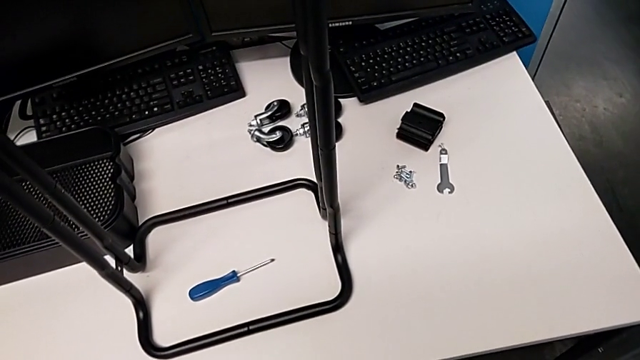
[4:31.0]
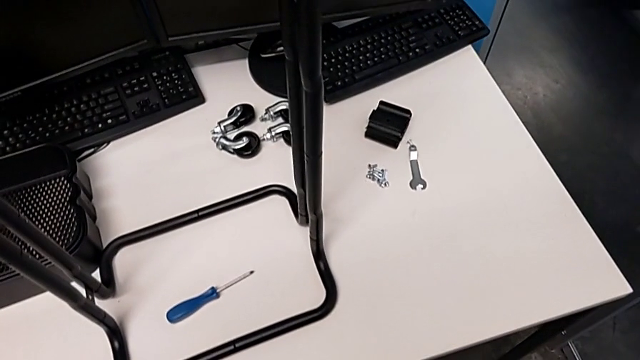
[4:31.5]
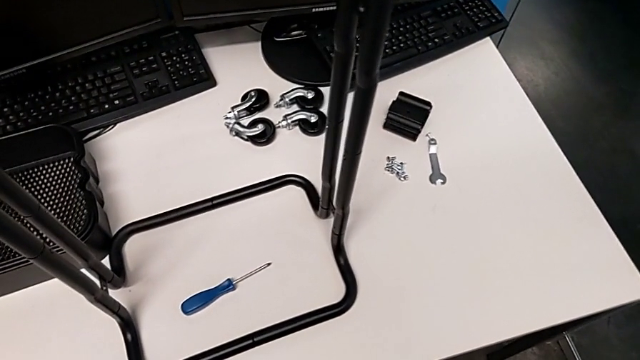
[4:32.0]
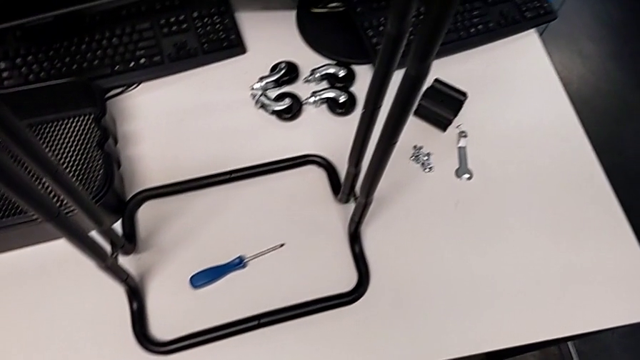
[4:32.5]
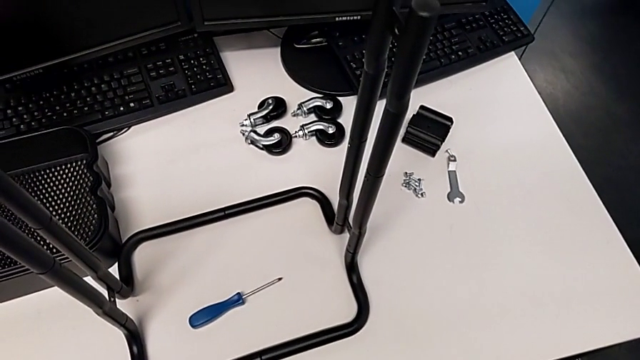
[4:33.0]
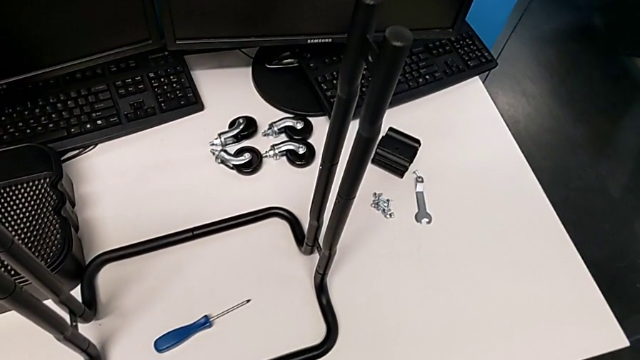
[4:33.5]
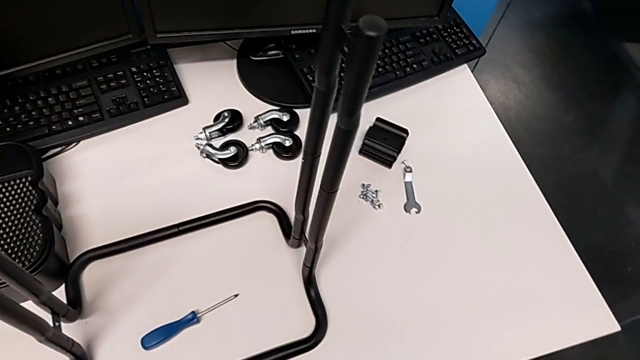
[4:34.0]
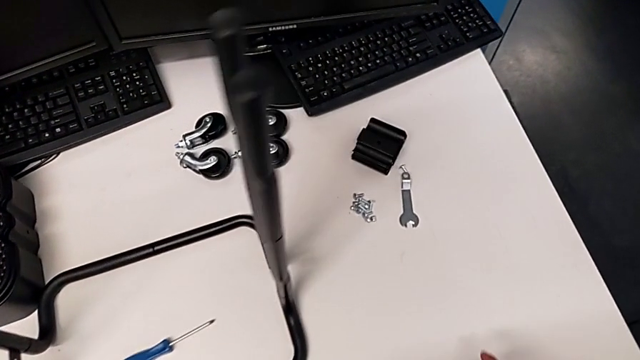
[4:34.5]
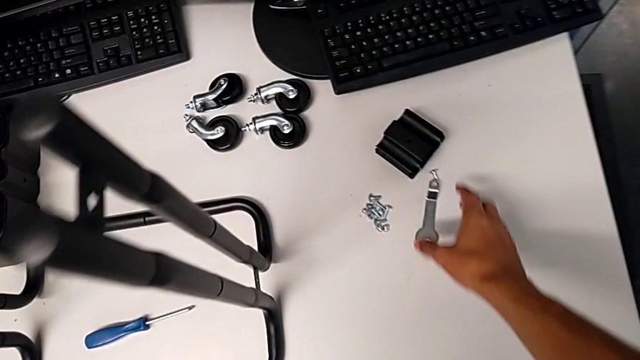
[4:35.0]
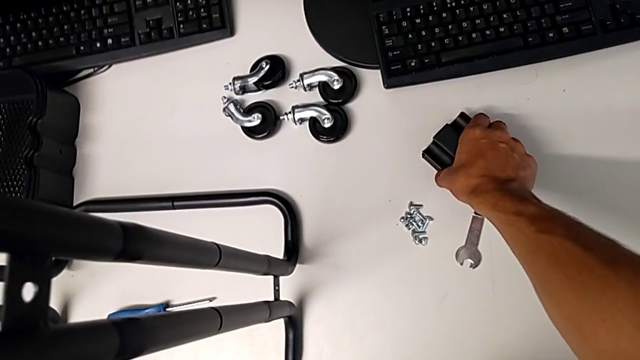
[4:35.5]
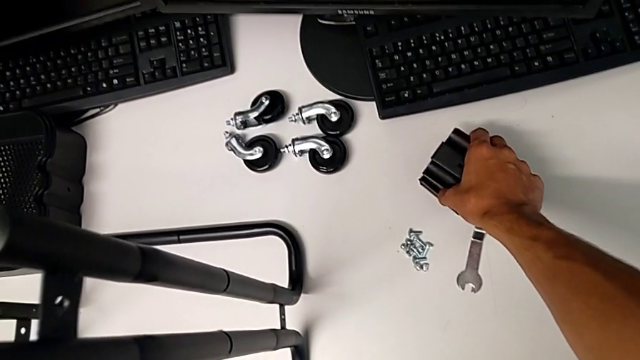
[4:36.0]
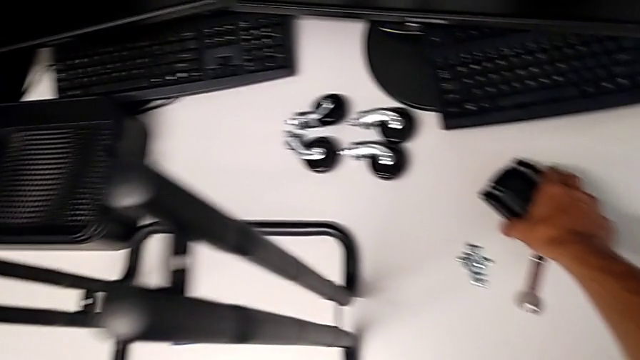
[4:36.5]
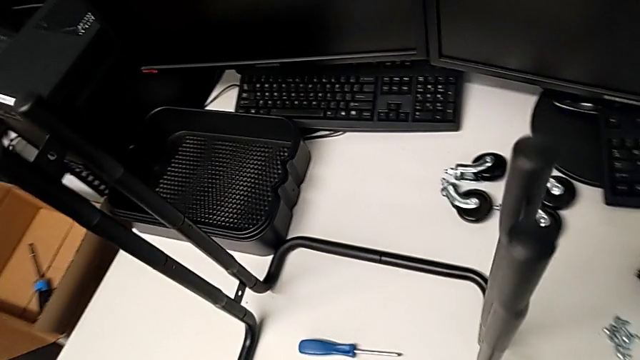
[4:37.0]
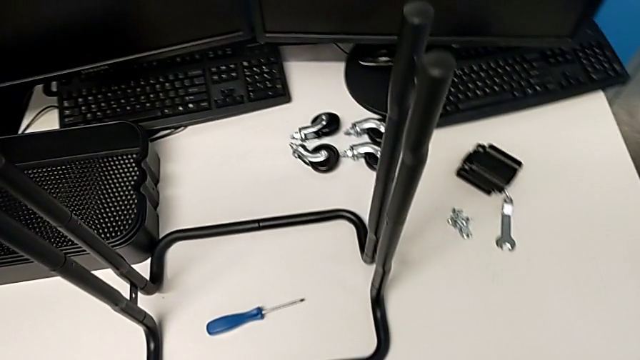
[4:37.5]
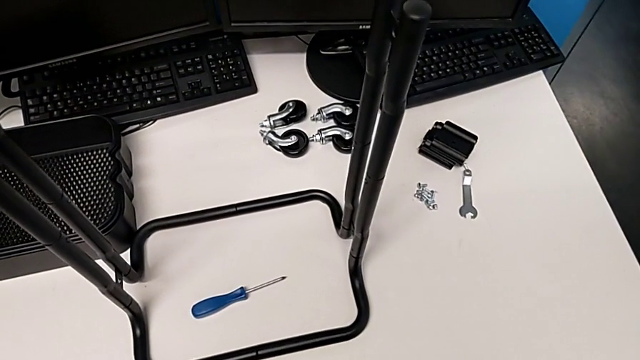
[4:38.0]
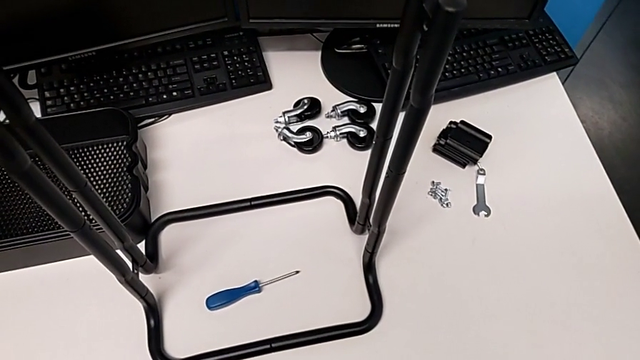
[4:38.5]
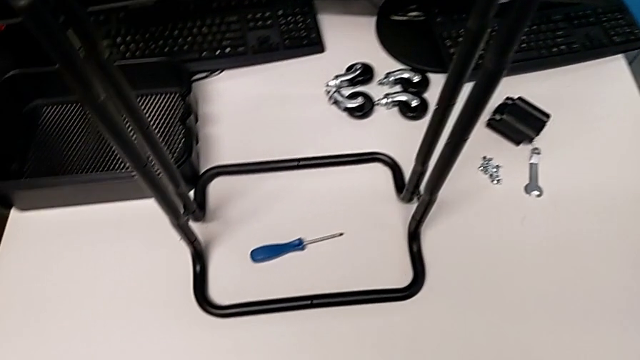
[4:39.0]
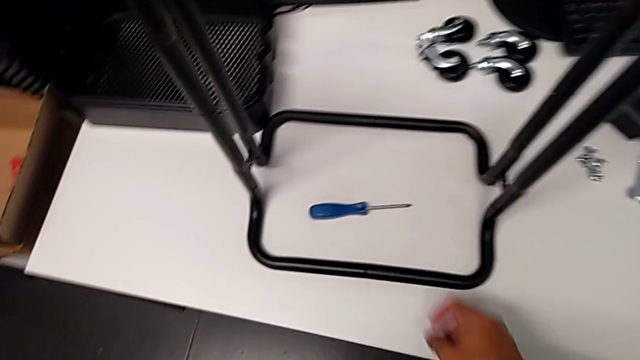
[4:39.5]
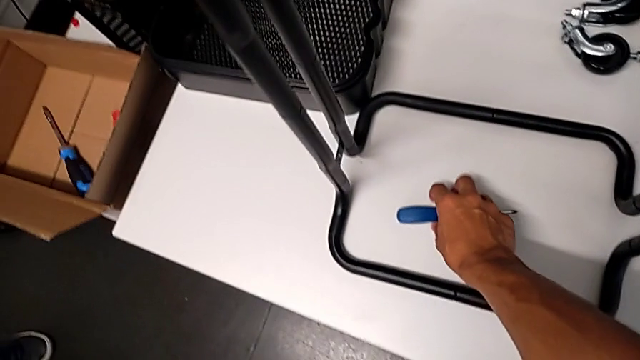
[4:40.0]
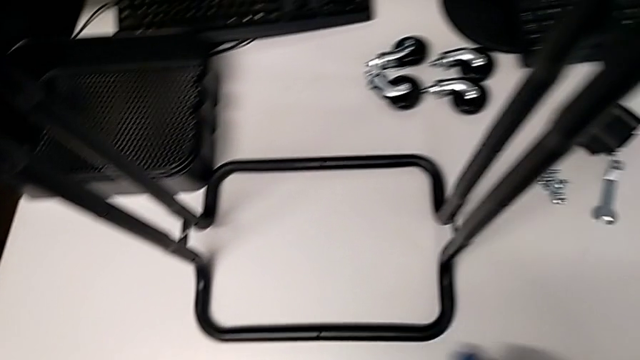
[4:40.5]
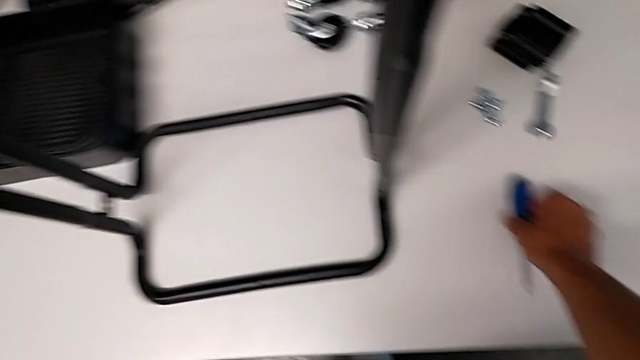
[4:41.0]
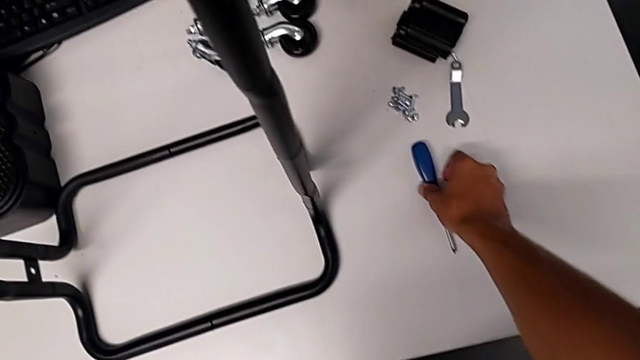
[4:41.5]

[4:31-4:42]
The camera wearer is assembling the bottom tray of the shelf. They approach the bracket, grab it, place it, grab the screwdriver and place it.

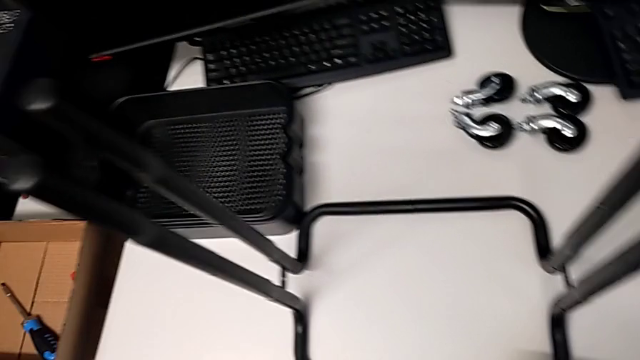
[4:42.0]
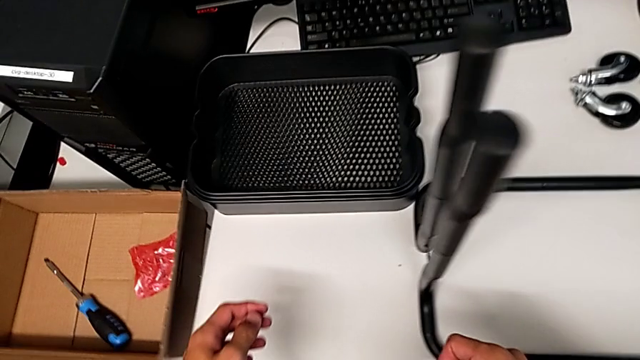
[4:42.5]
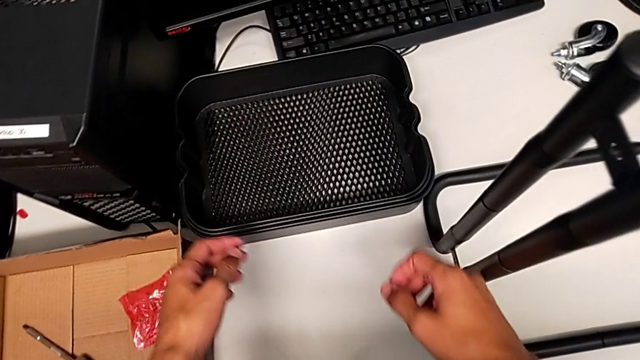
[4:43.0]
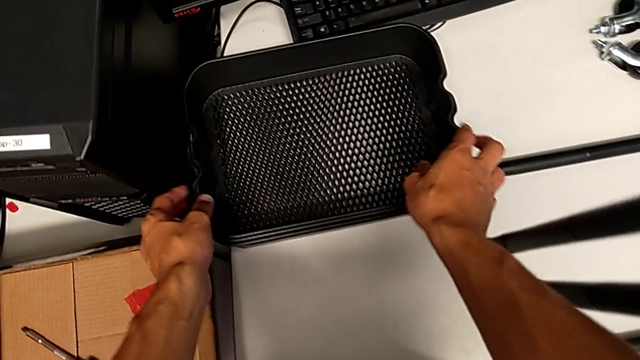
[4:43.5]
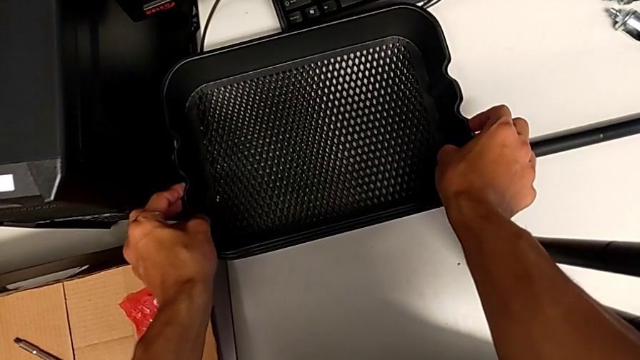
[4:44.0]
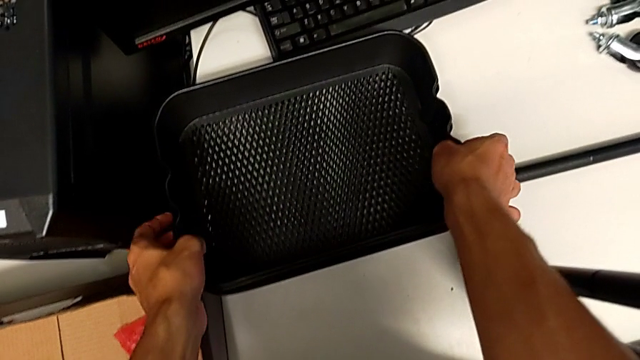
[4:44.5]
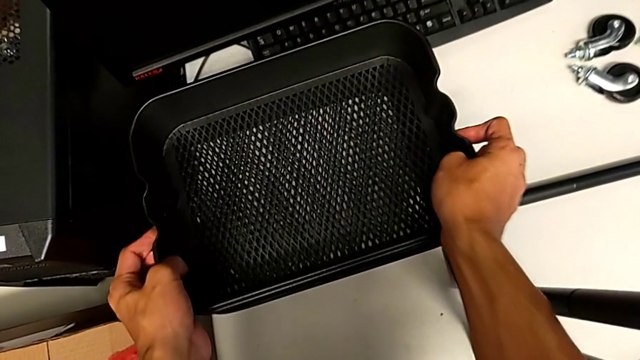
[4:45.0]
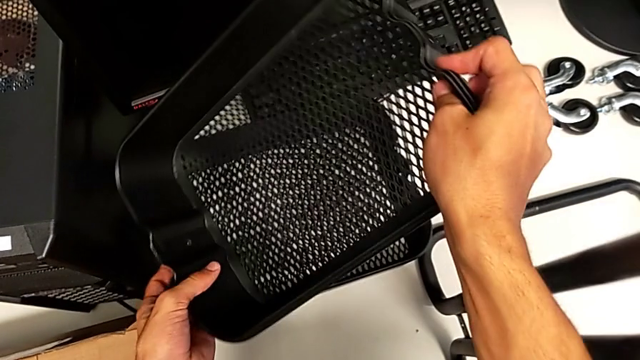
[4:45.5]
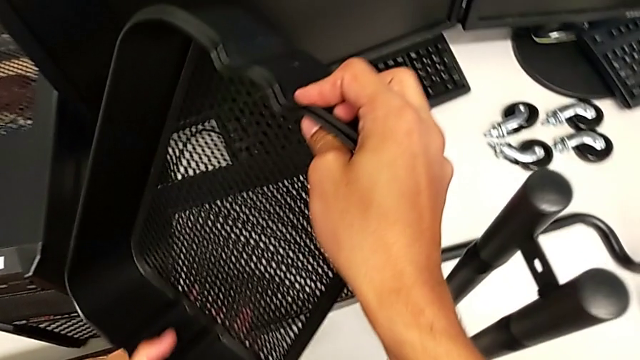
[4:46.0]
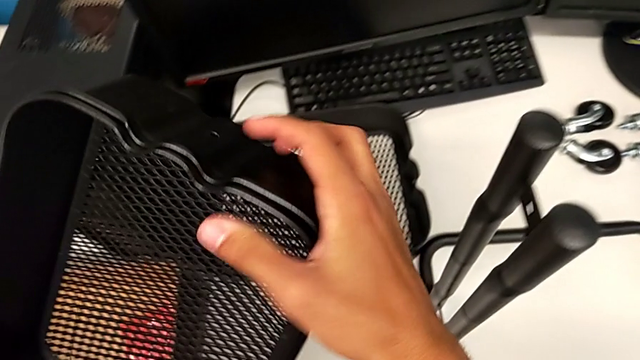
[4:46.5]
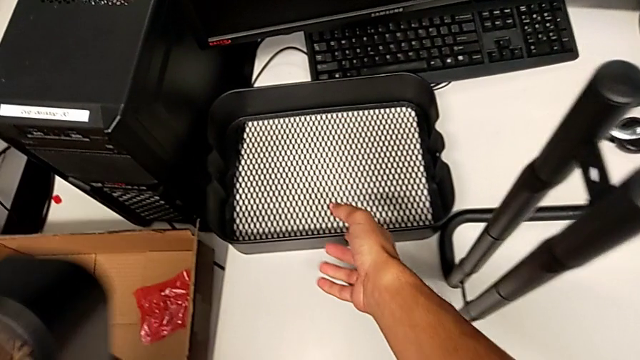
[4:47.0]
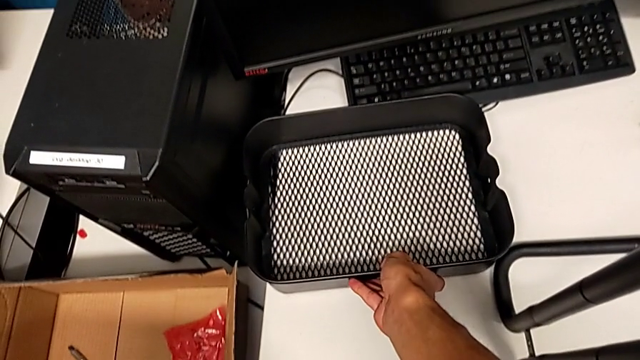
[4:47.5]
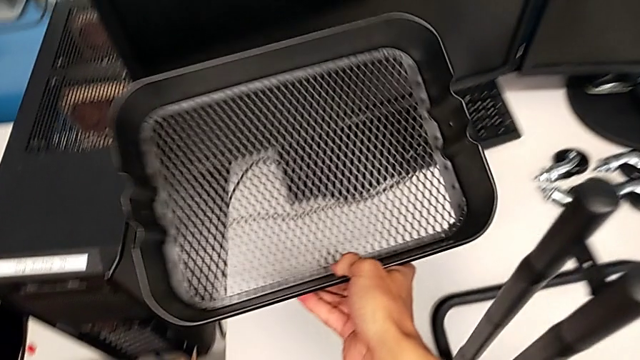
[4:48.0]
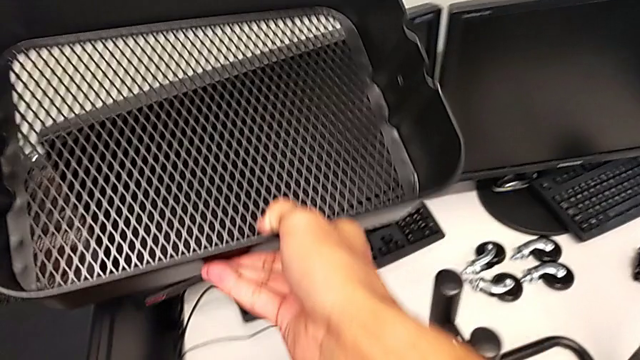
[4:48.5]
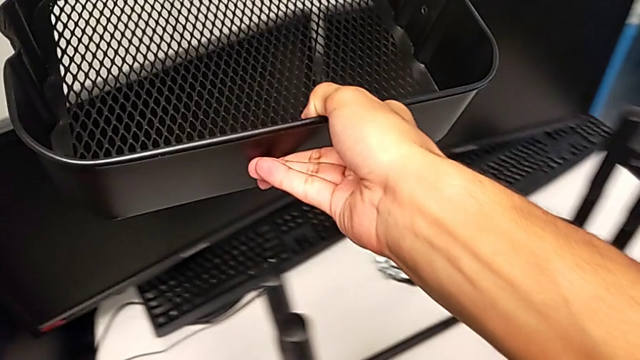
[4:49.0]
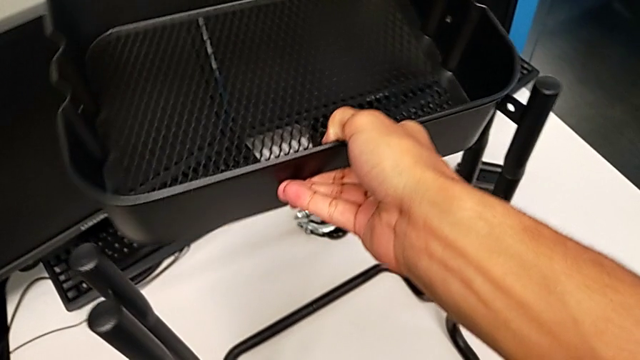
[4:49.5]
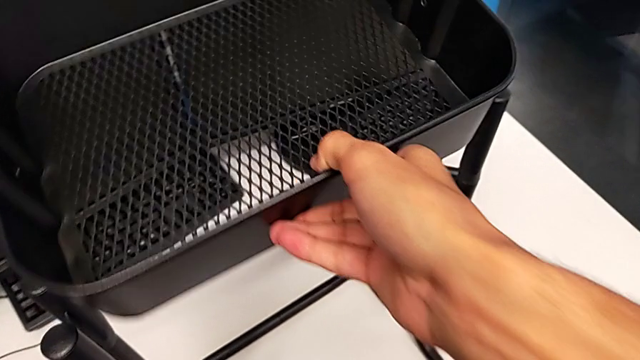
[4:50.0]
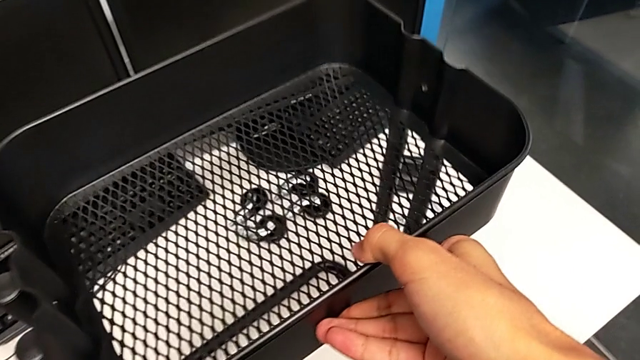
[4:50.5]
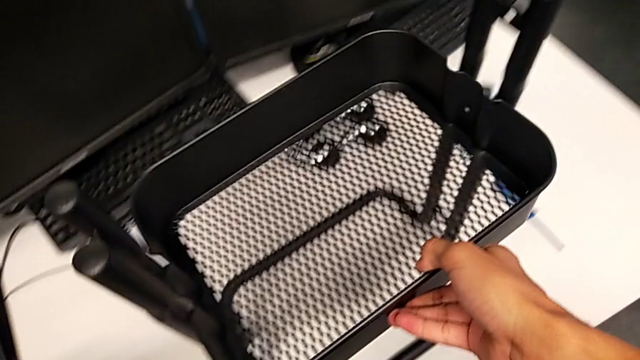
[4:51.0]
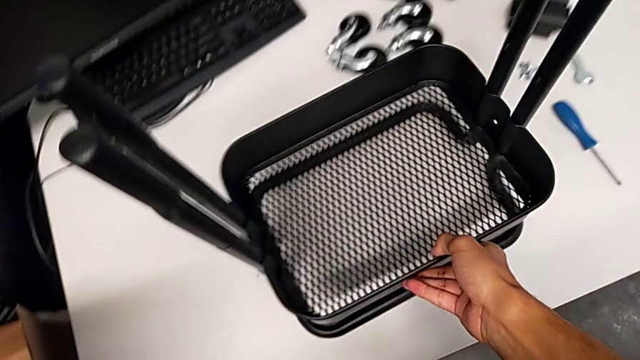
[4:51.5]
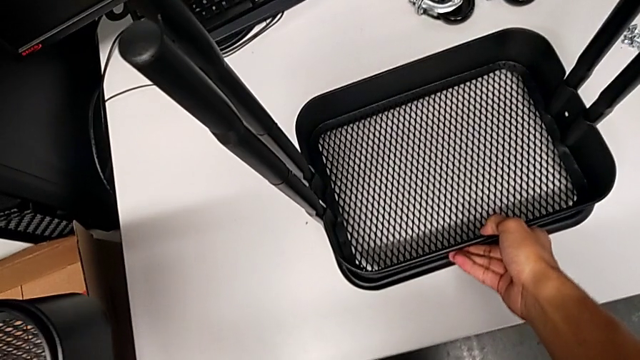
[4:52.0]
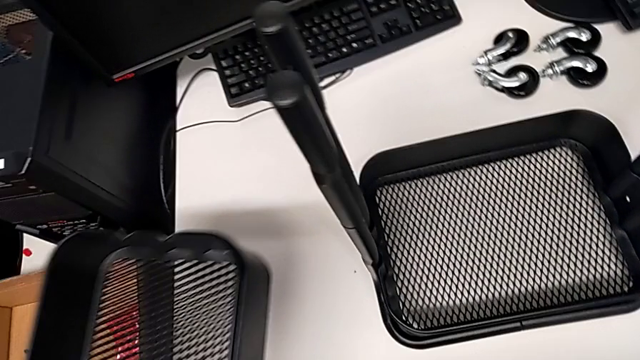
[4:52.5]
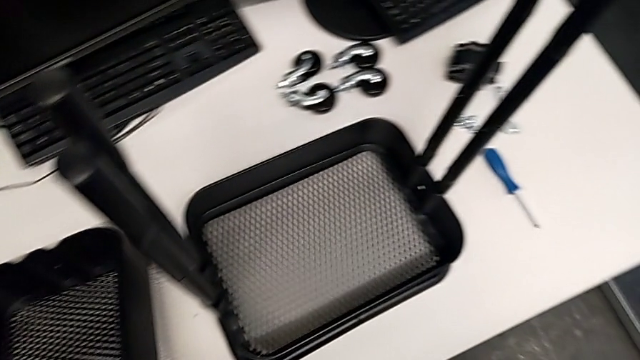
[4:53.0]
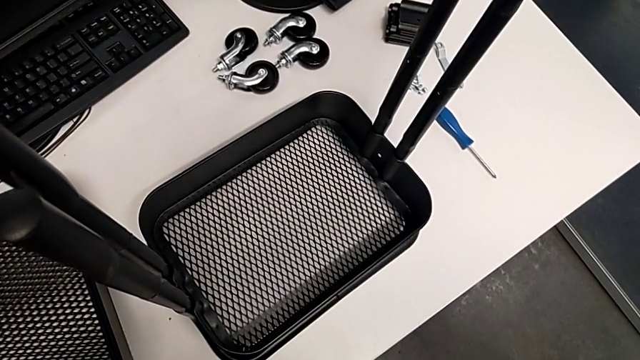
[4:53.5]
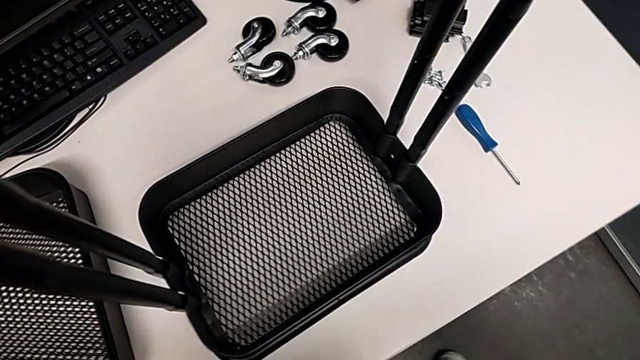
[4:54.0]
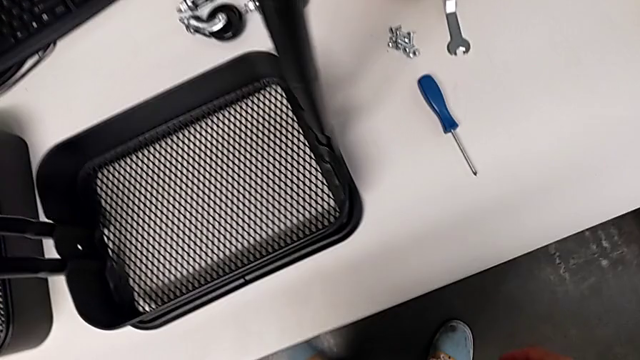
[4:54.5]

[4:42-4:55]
The camera wearer is assembling the bottom tray of the shelf. They approach the grid tray, grab it, hold it with the left hand, grab the grid tray with the right hand, assemble the bottom grid tray with the right hand and place the grid tray.
